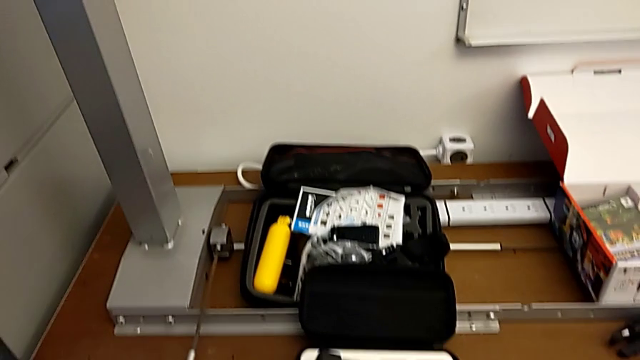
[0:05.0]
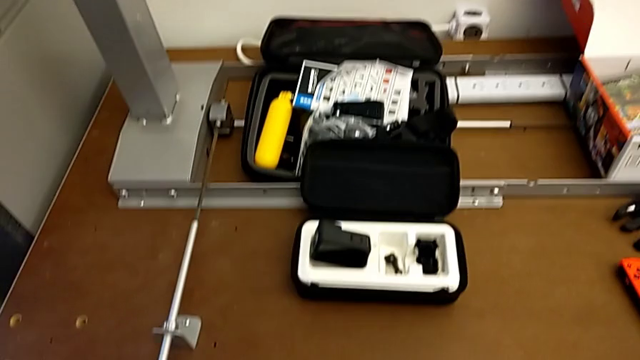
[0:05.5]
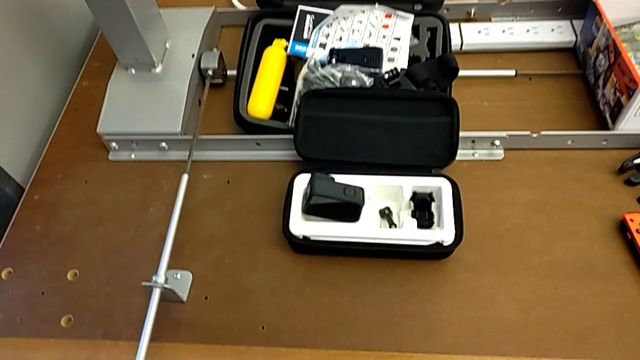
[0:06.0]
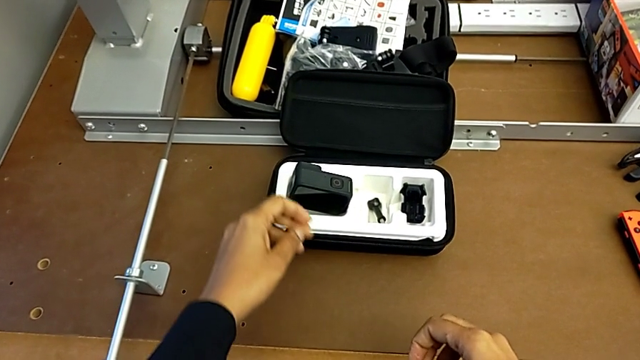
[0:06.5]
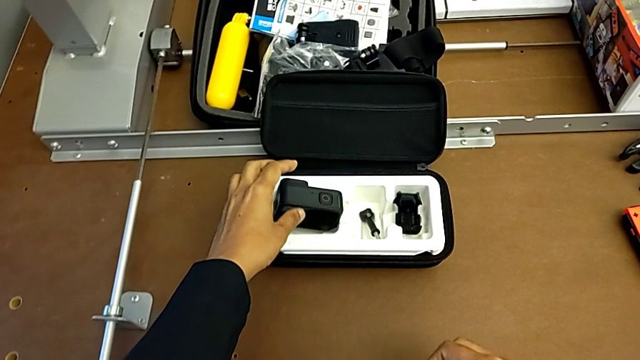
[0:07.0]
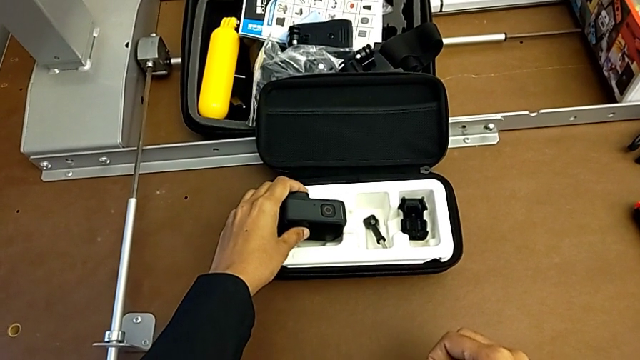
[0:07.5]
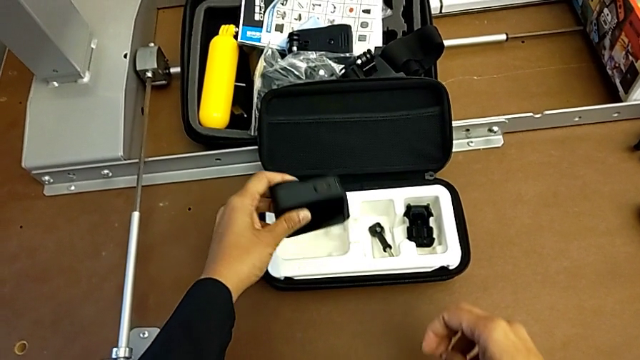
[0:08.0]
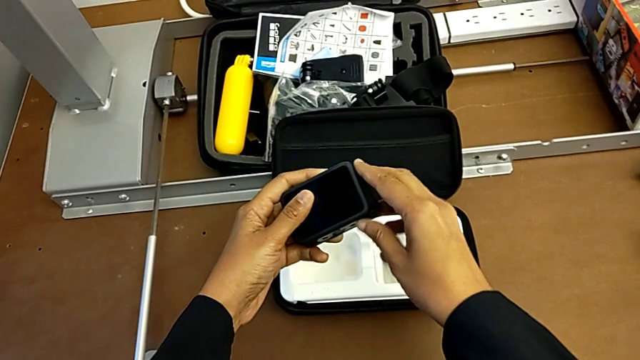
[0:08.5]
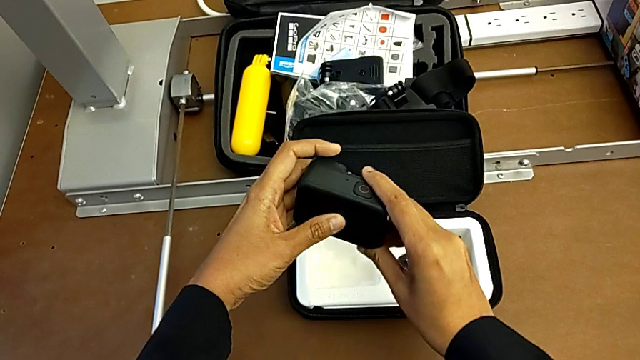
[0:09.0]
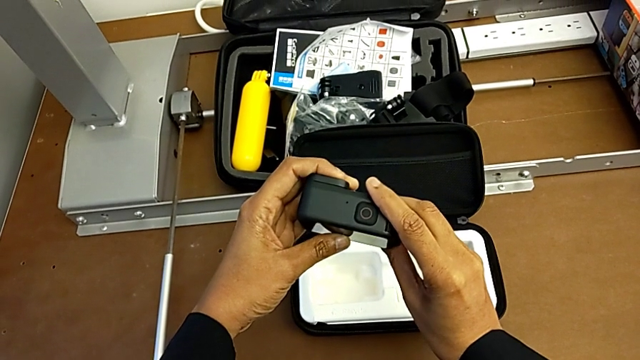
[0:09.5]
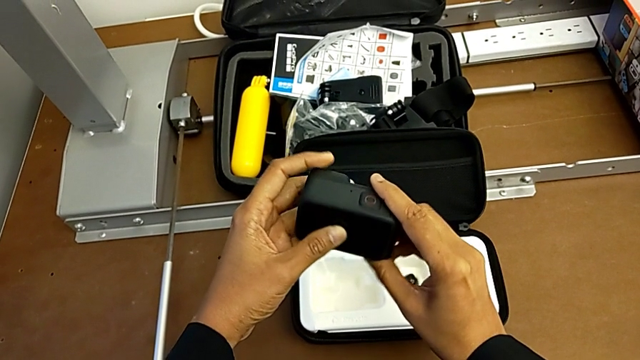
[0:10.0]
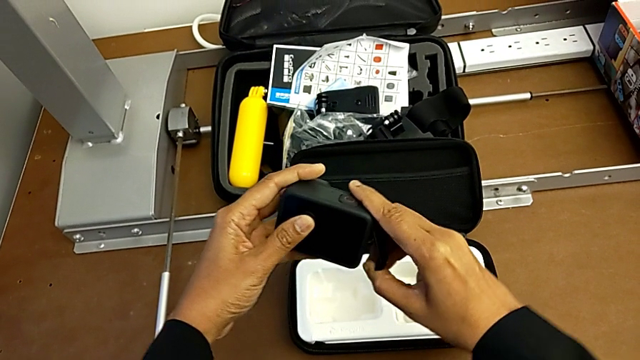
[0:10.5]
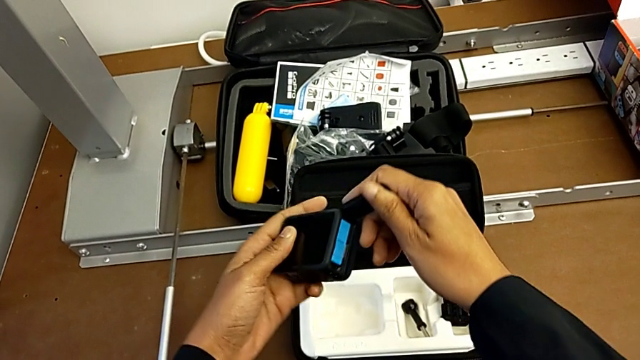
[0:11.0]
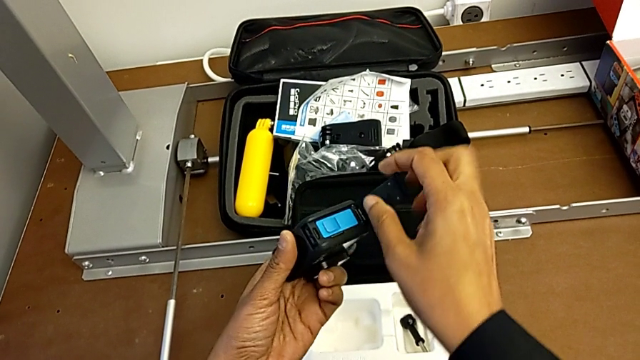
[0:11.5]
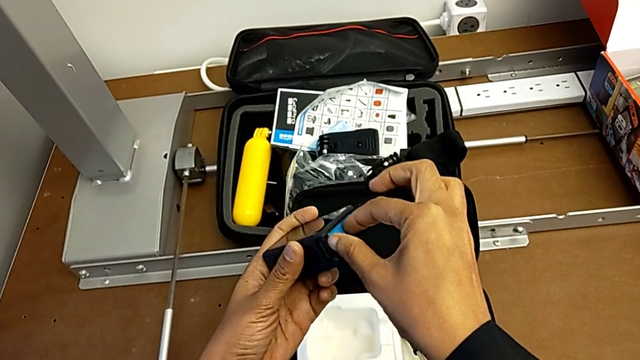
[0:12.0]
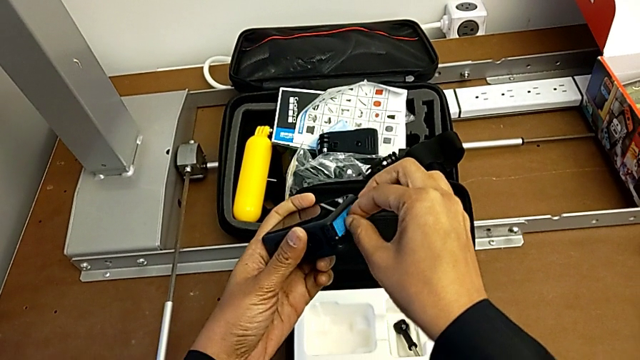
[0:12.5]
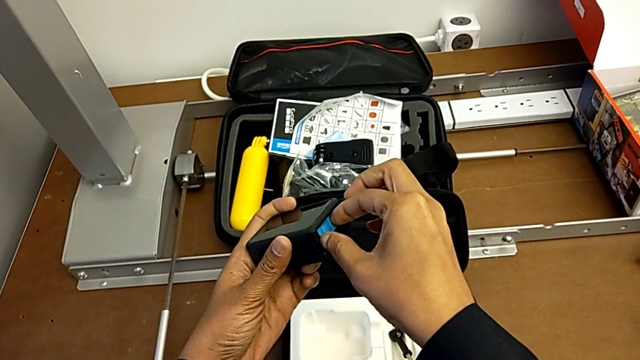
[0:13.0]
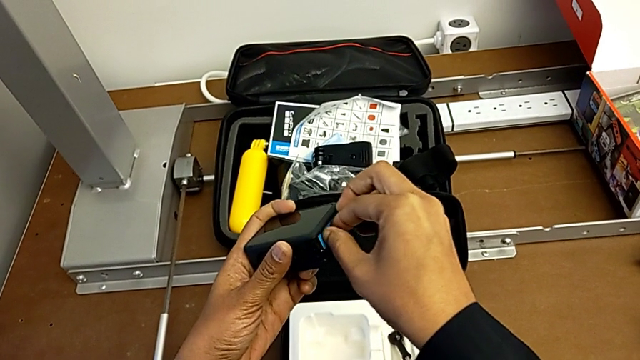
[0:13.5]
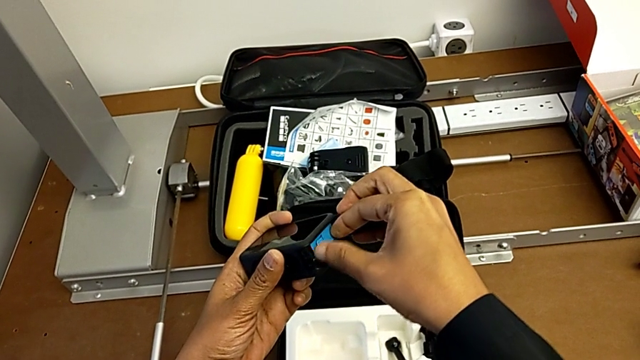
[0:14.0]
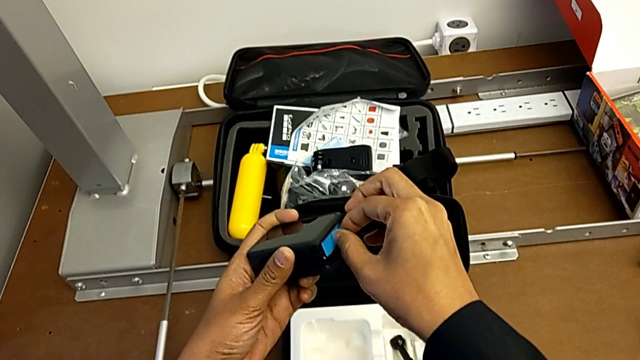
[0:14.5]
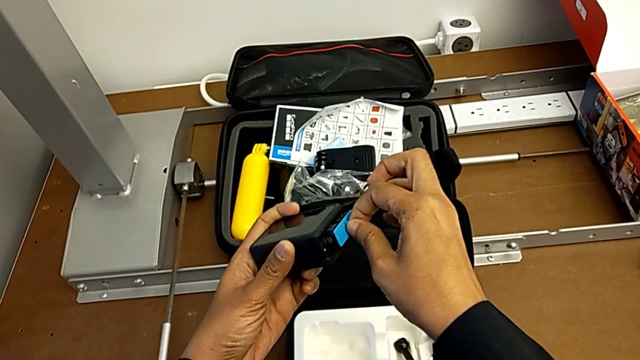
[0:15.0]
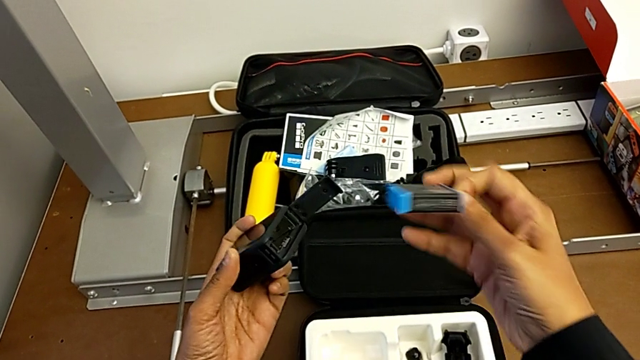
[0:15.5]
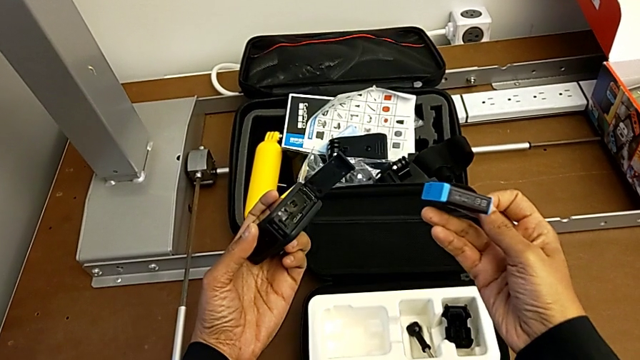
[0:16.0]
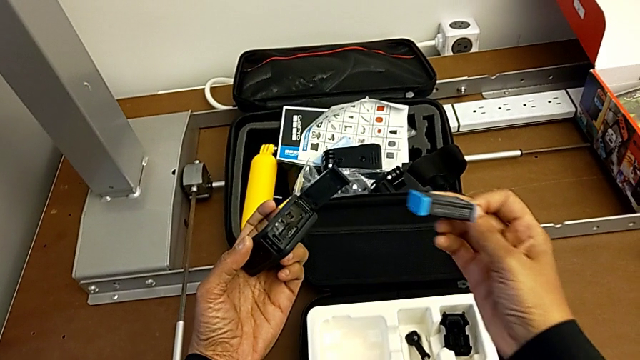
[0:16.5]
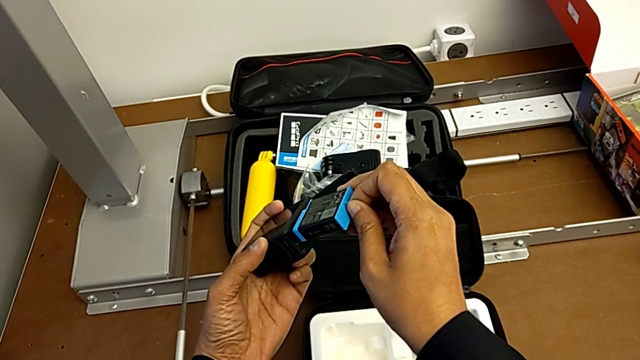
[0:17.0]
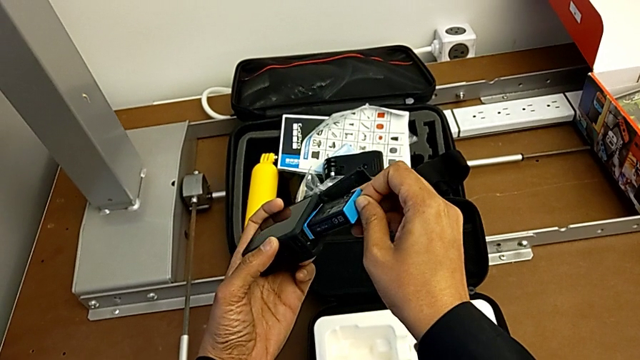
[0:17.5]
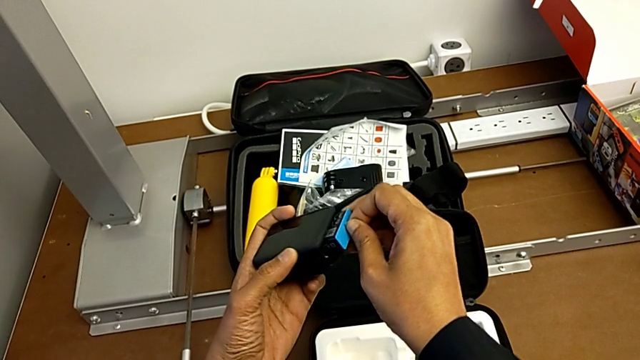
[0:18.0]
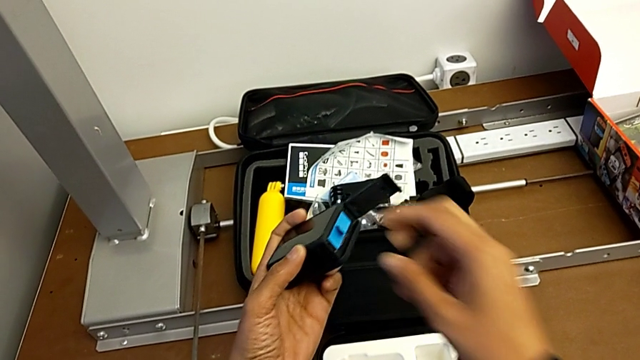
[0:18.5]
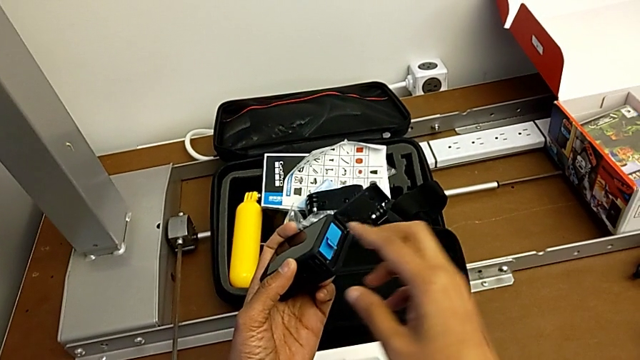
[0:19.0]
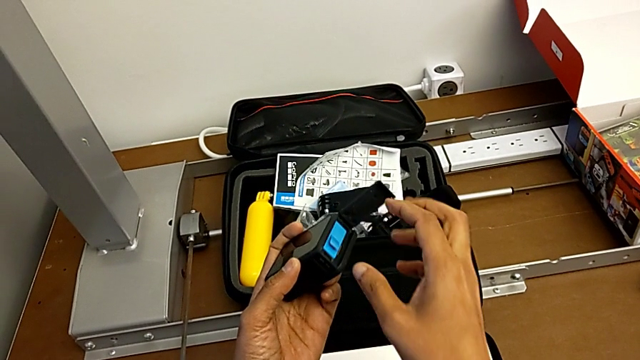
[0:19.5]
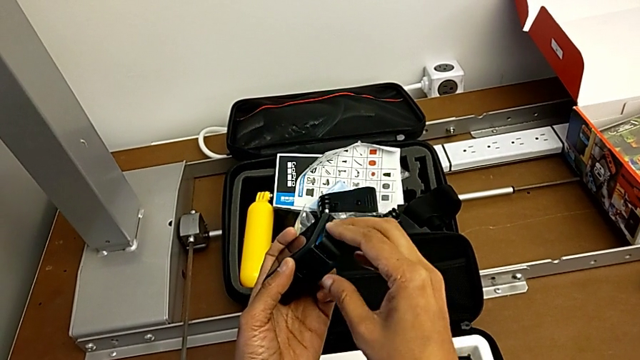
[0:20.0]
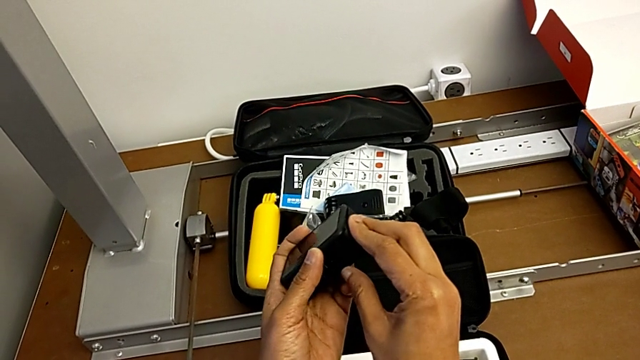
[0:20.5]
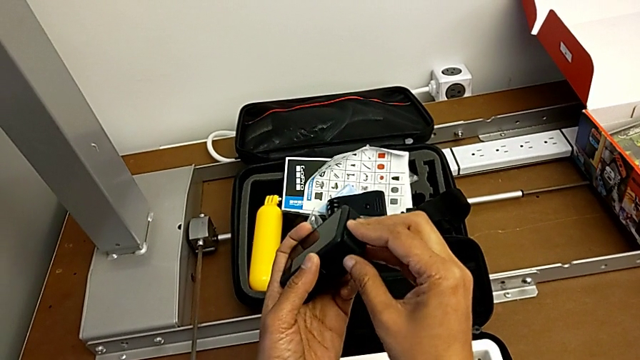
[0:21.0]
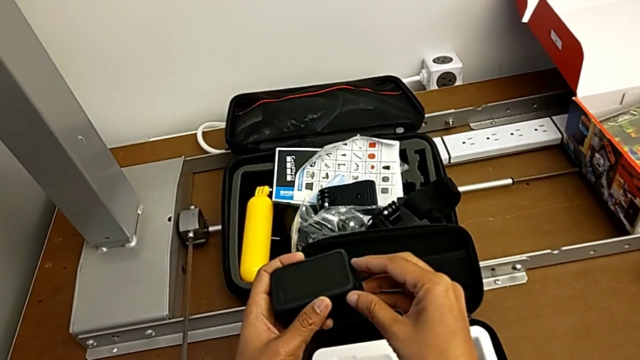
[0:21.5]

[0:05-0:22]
The camera wearer changes the GoPro's battery. They grab the GoPro, lift it, inspect it, open the battery door, grab the battery, withdraw it, insert it and close the battery door.

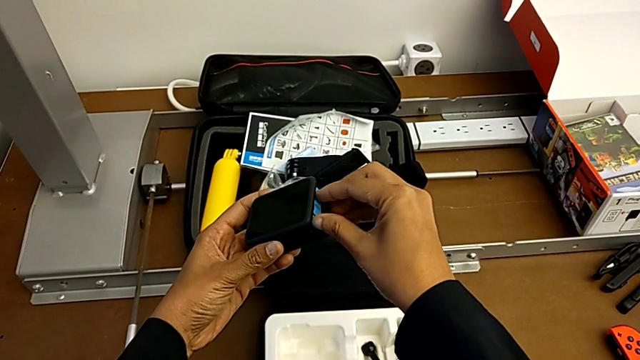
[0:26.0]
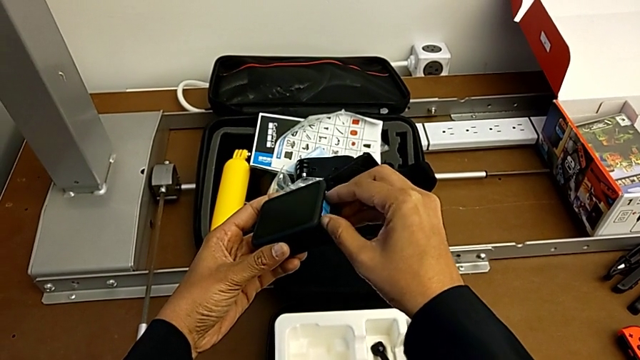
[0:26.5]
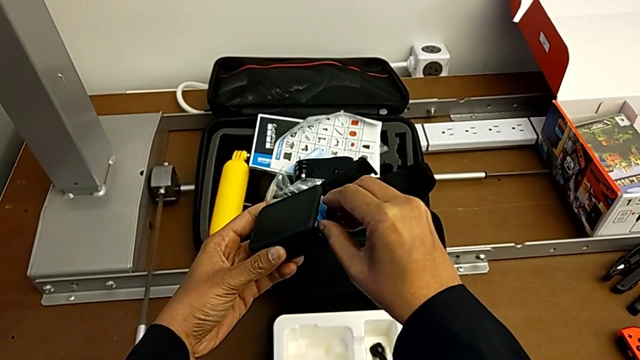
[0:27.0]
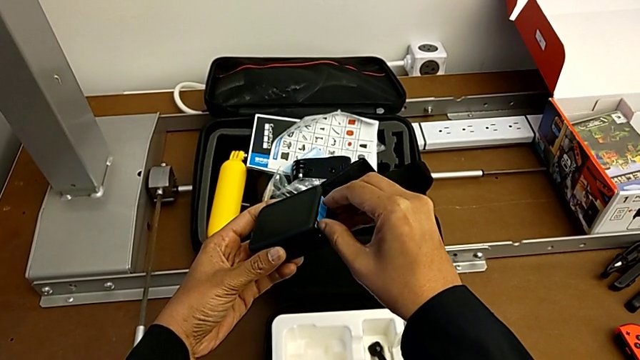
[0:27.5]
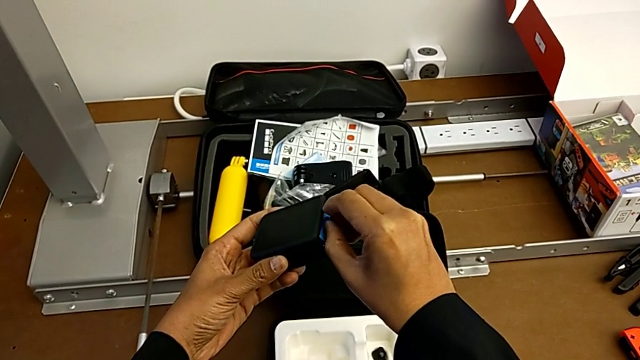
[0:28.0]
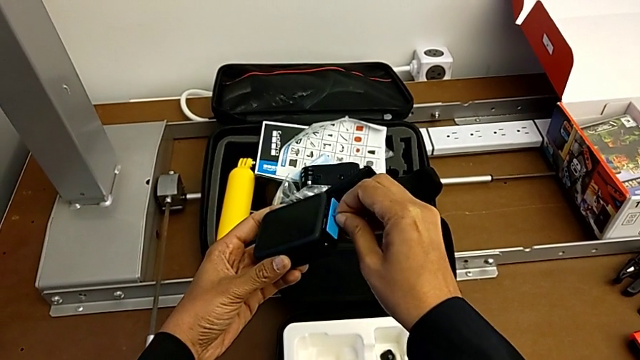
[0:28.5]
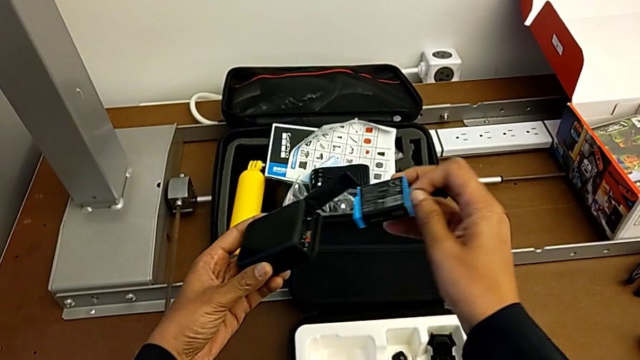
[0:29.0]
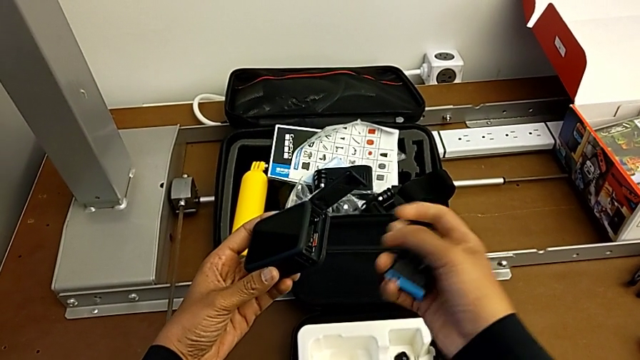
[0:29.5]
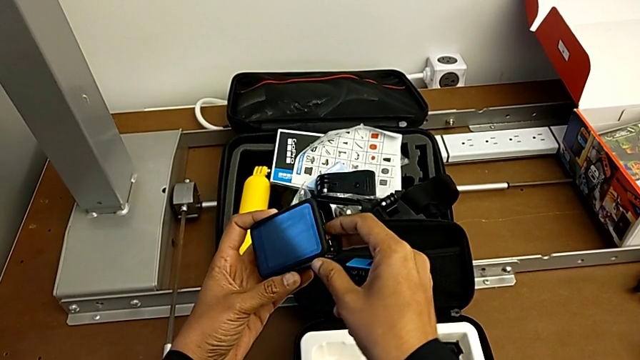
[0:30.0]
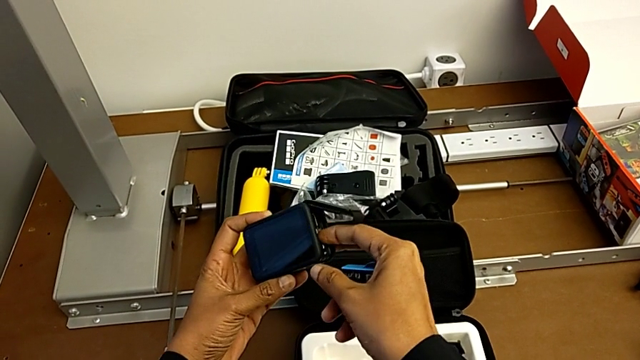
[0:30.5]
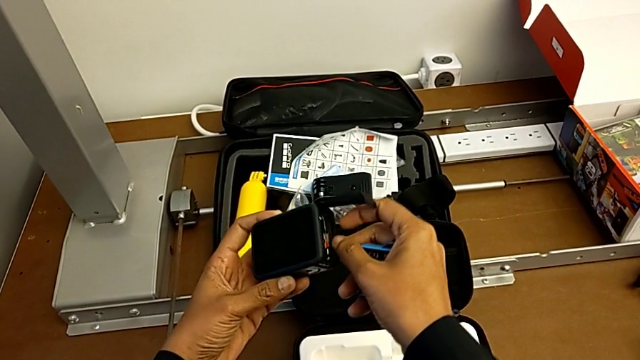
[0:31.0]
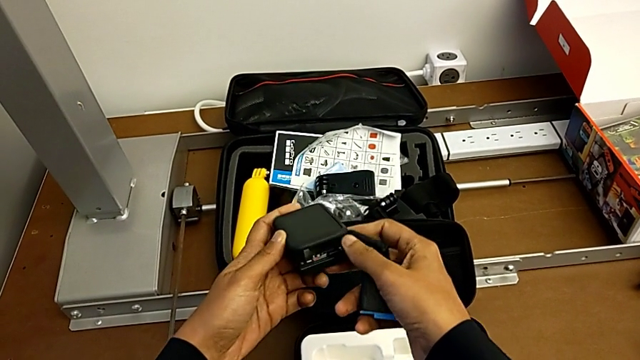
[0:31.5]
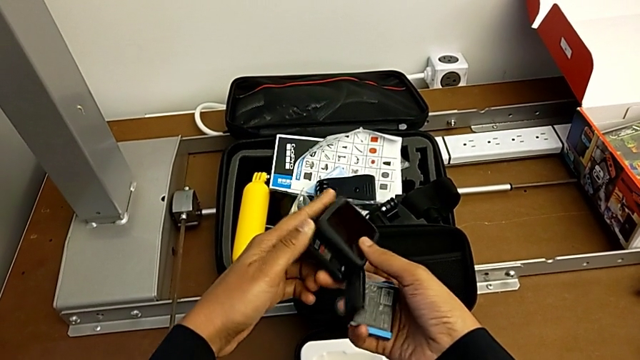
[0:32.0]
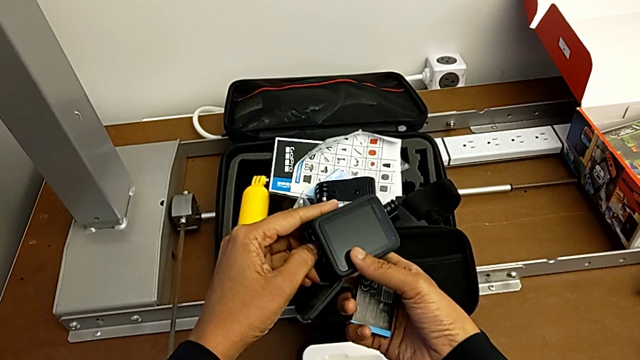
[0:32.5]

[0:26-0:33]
The camera wearer is changing the micro SD card. They grab the battery, withdraw it, hold it, wrongly push the SD card and rotate the GoPro.
